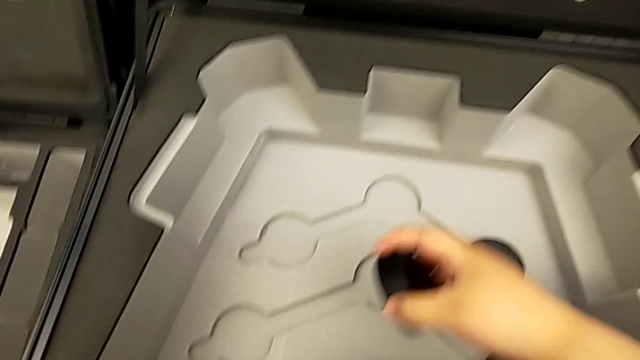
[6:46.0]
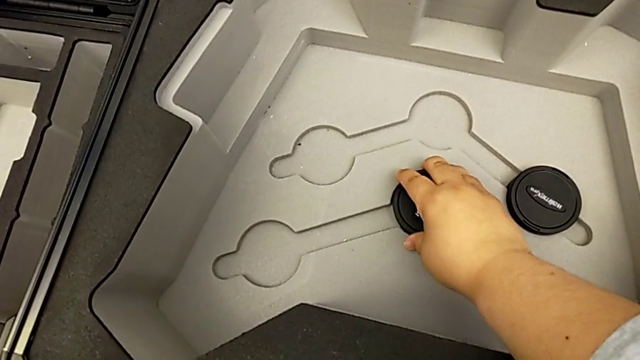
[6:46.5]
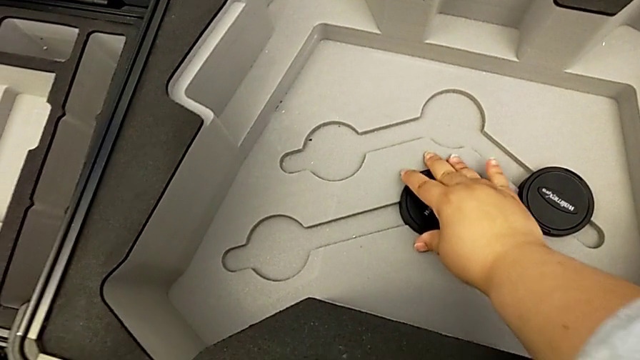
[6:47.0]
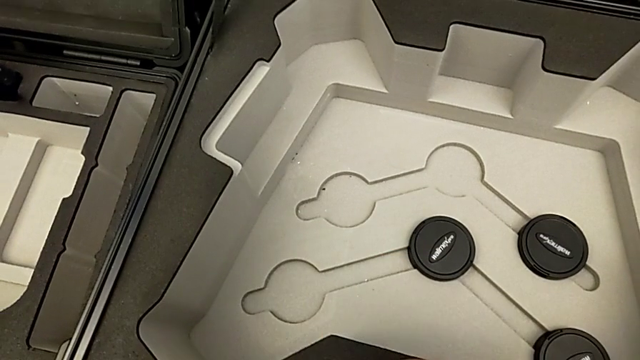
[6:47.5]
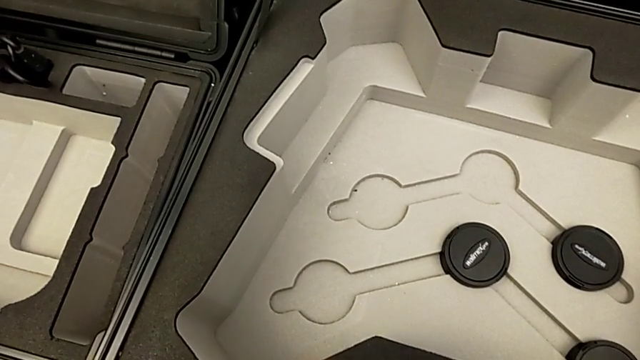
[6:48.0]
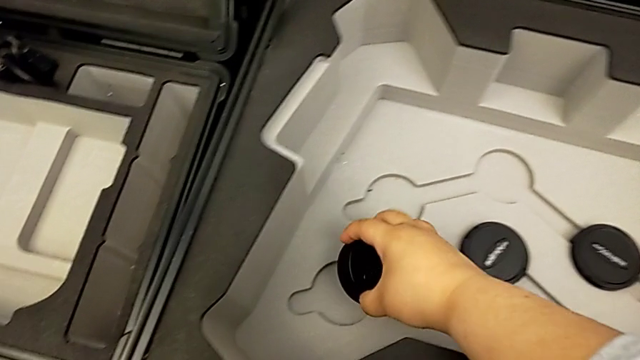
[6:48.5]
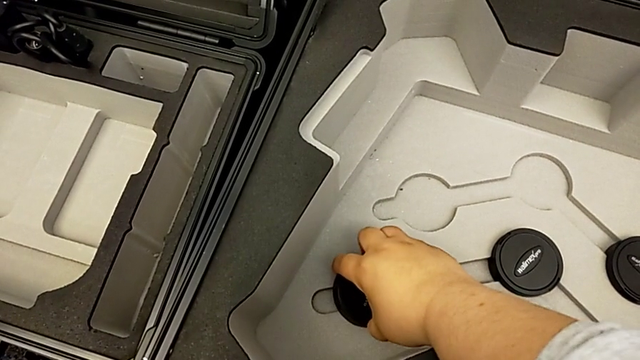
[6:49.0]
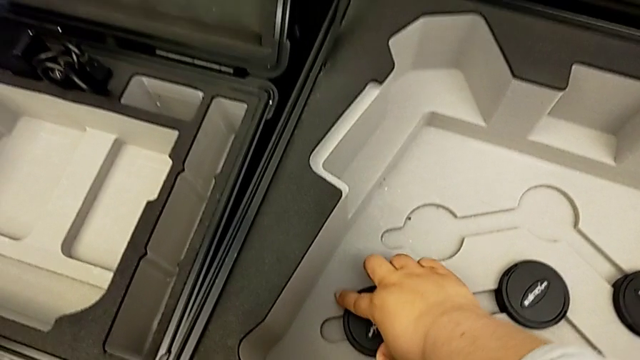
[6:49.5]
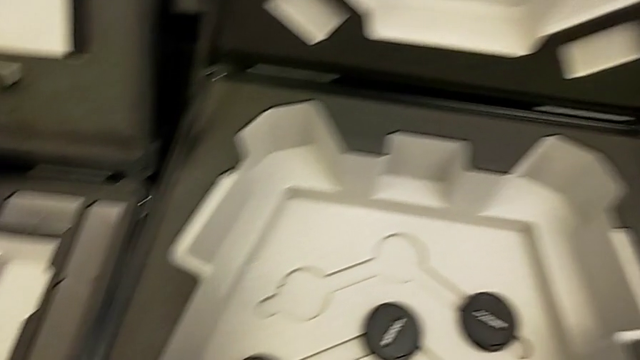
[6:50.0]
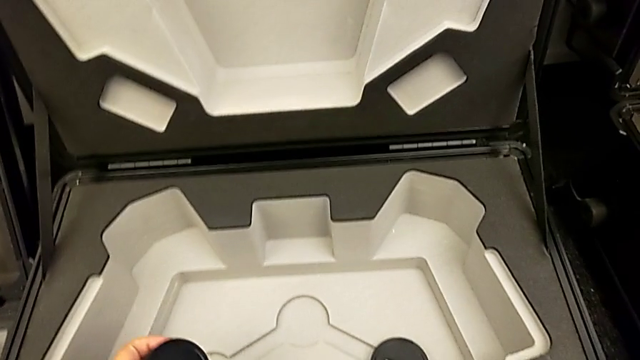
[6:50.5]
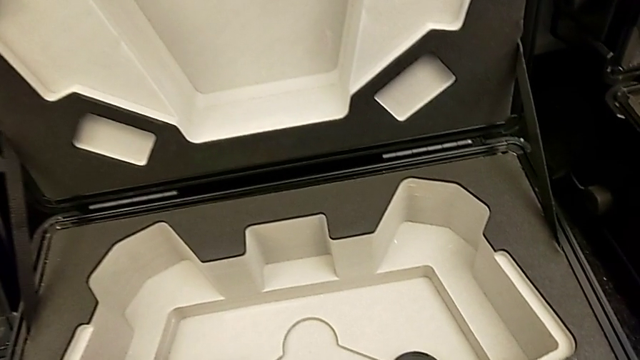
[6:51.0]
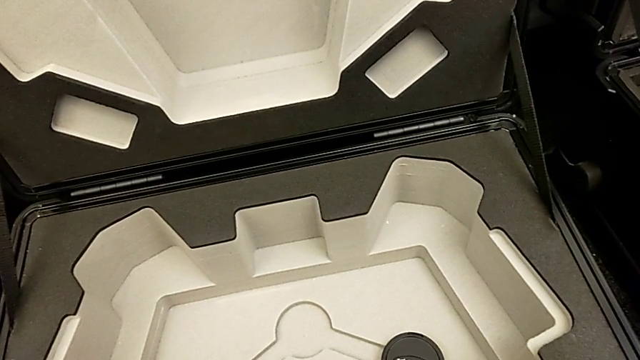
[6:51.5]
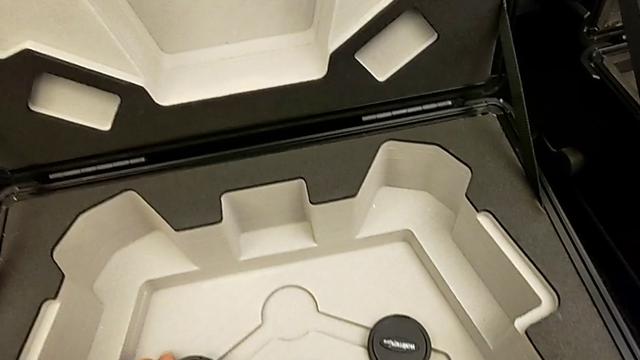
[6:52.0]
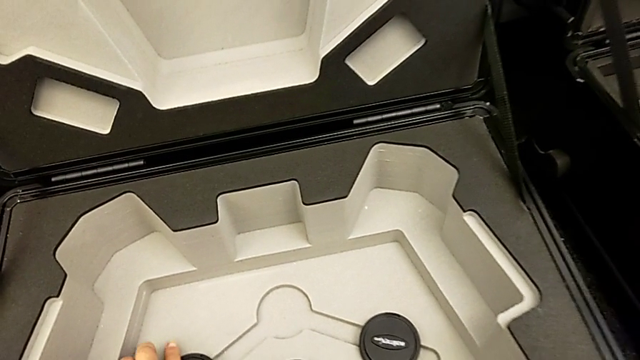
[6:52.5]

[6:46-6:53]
The camera wearer is placing the lens cover. They insert the third lens caps, insert the fourth lens caps and insert the fifth lens caps.

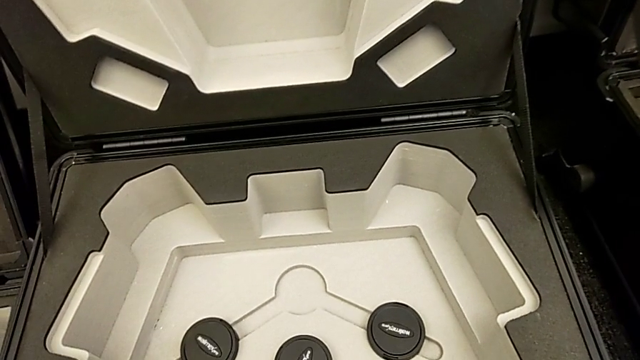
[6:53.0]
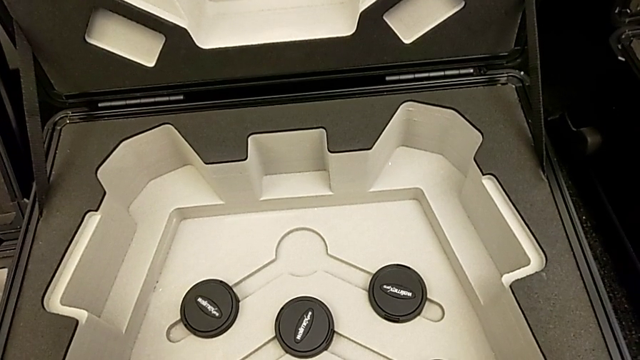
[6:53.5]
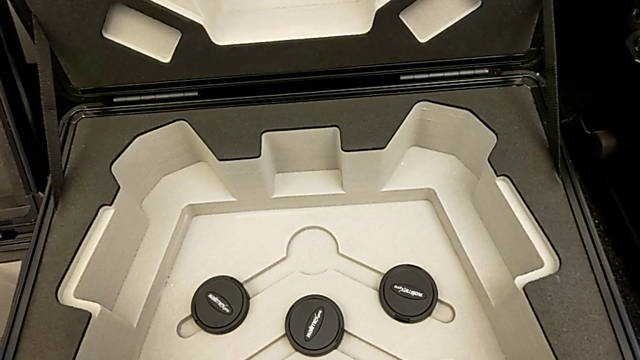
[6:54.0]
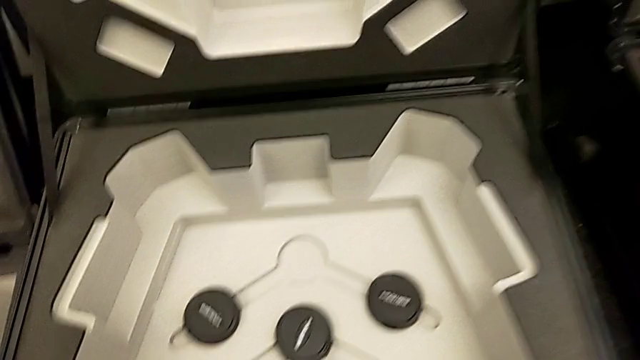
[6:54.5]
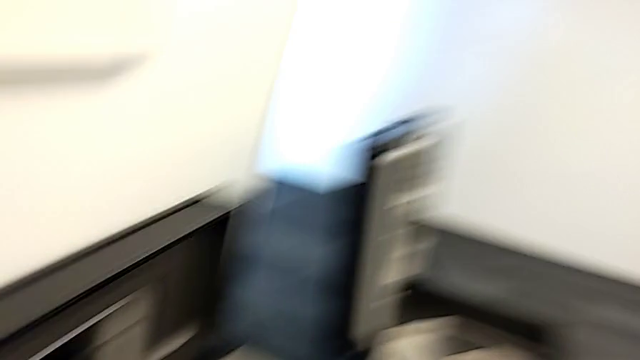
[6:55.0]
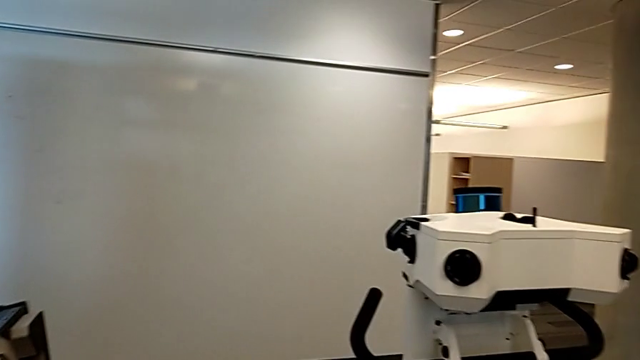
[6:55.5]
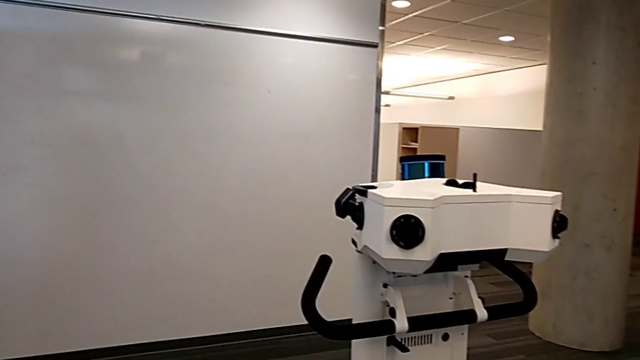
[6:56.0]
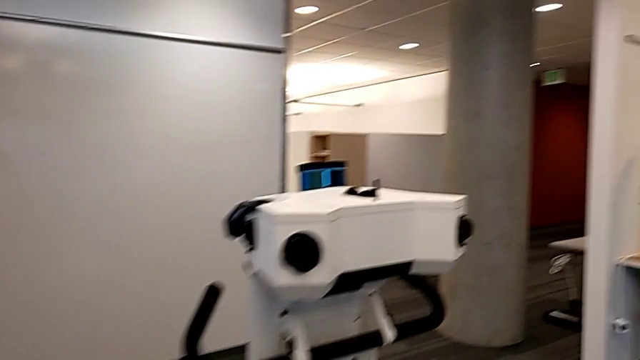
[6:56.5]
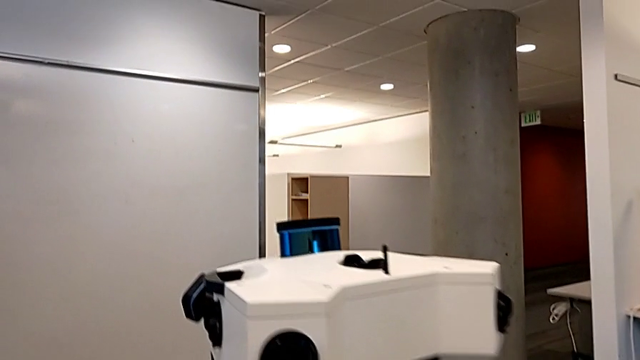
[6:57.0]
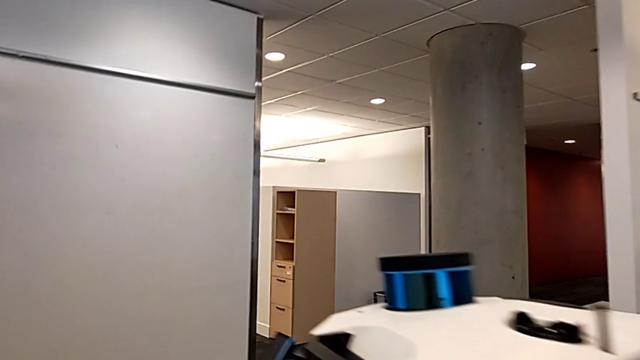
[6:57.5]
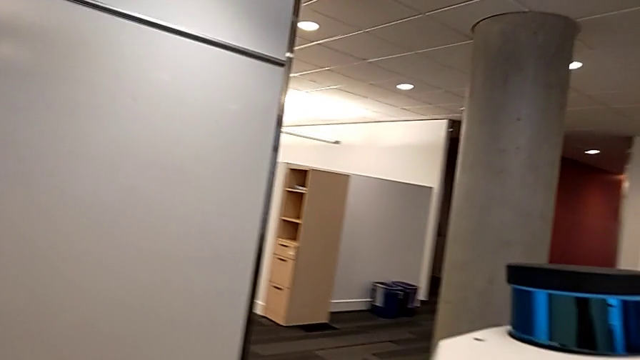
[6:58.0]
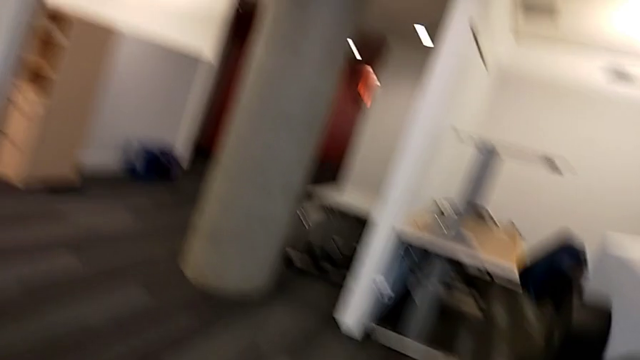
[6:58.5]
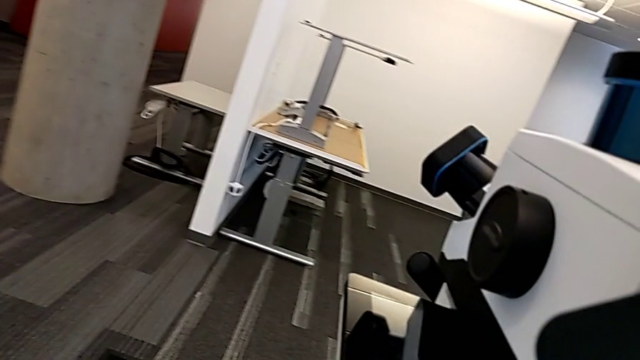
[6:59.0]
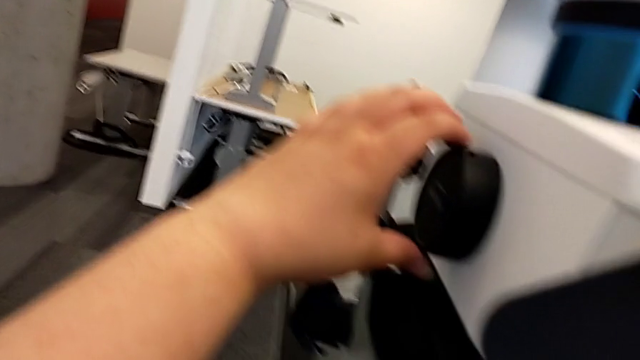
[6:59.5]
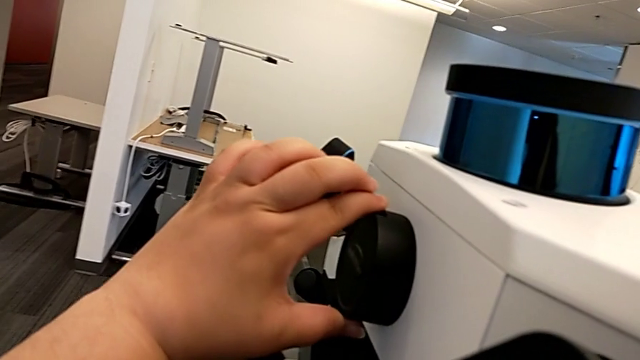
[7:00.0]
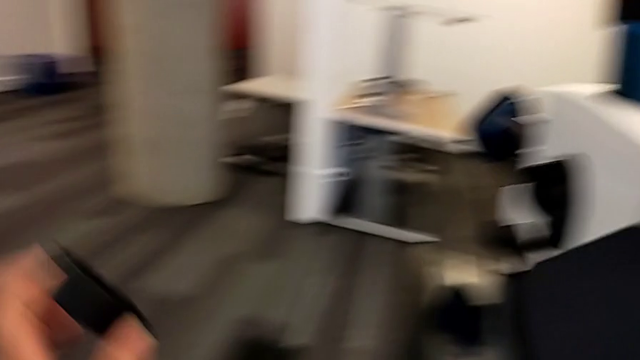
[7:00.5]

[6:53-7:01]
The camera wearer removes the final cover of the lens. They inspect the box and withdraw the lens caps.

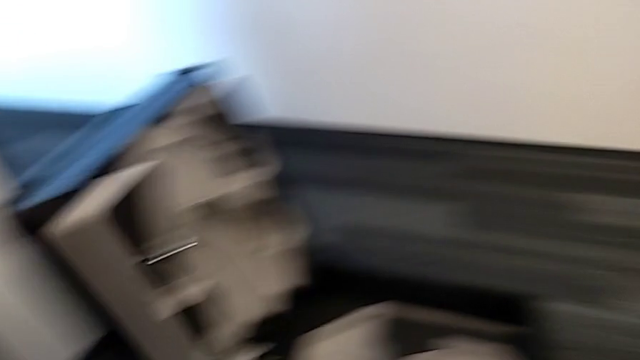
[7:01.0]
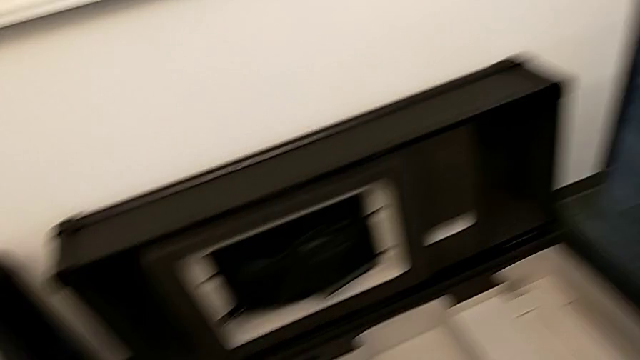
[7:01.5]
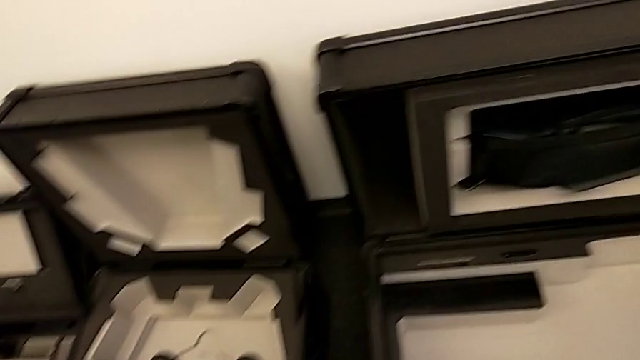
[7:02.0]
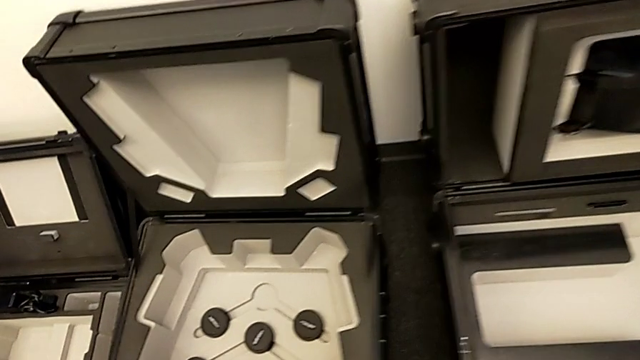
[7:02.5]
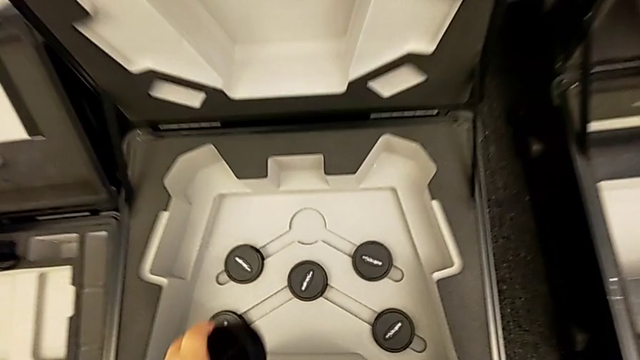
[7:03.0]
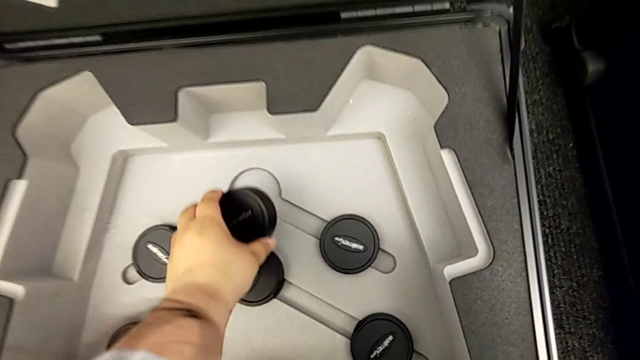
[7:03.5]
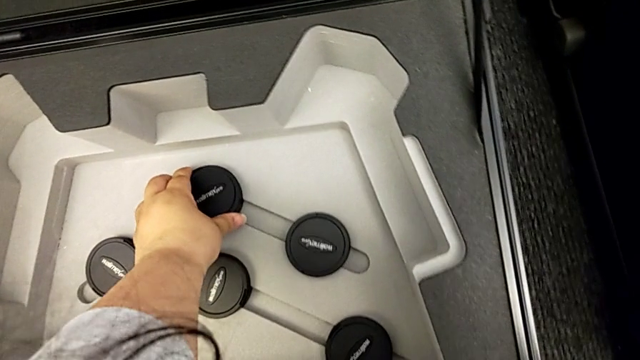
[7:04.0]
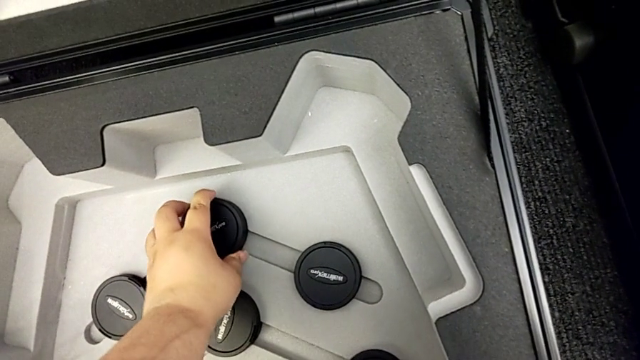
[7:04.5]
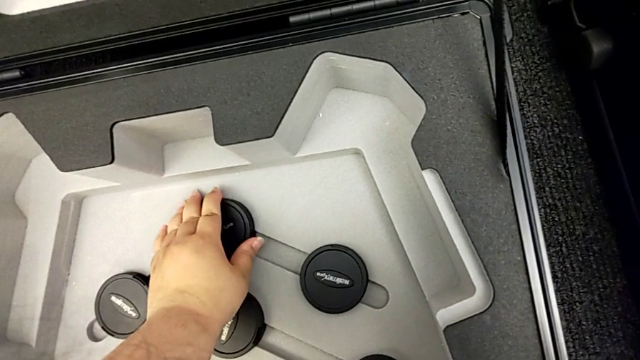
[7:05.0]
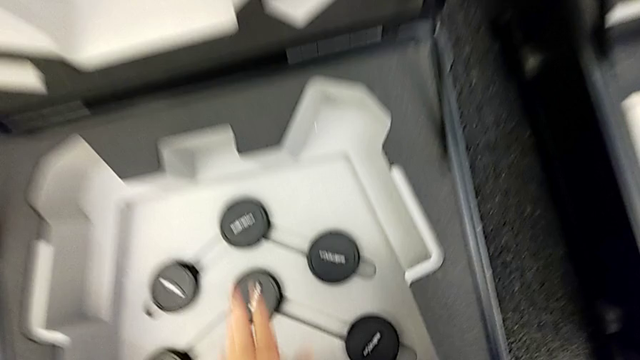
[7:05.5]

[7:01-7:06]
The camera wearer puts the final cover on the box. They insert the sixth lens caps.

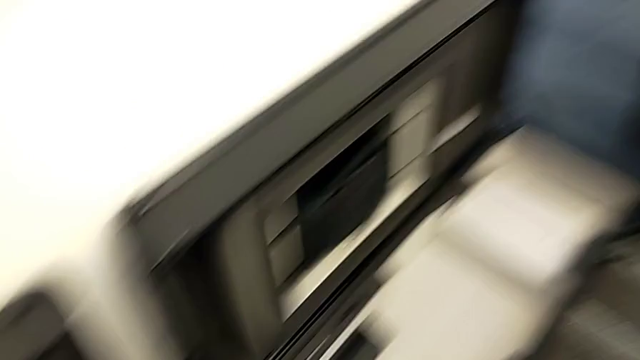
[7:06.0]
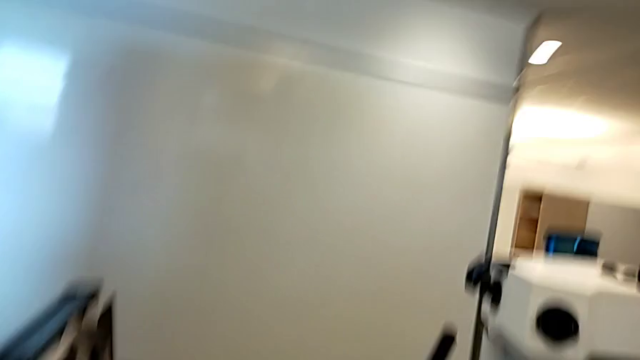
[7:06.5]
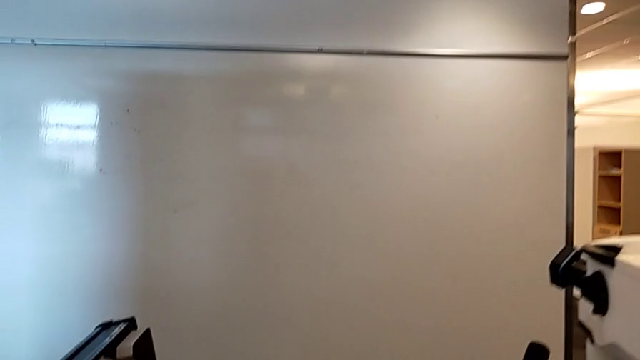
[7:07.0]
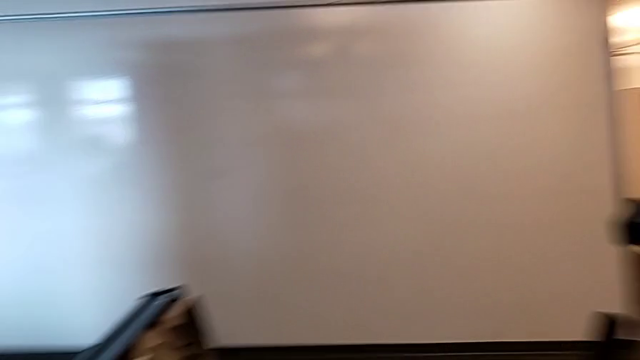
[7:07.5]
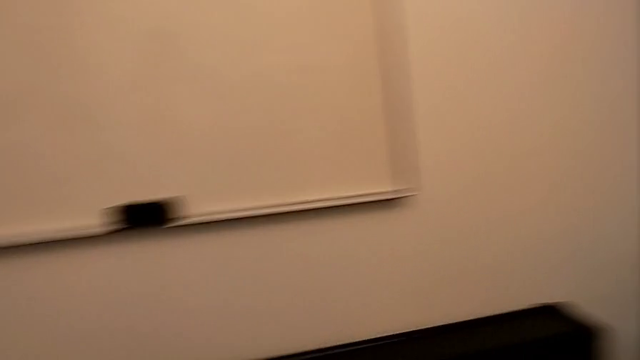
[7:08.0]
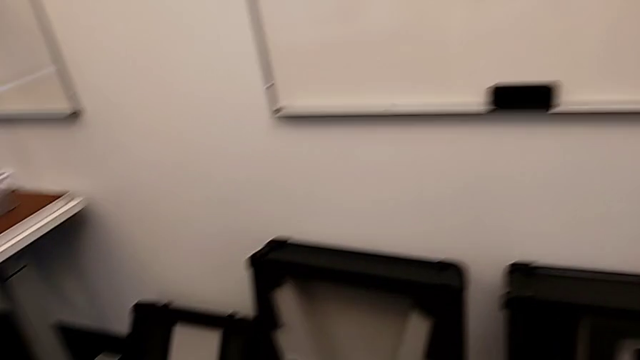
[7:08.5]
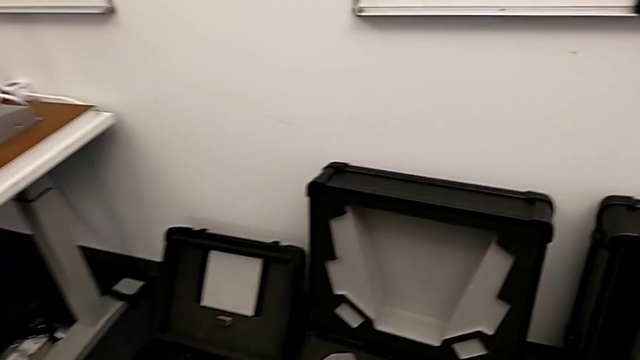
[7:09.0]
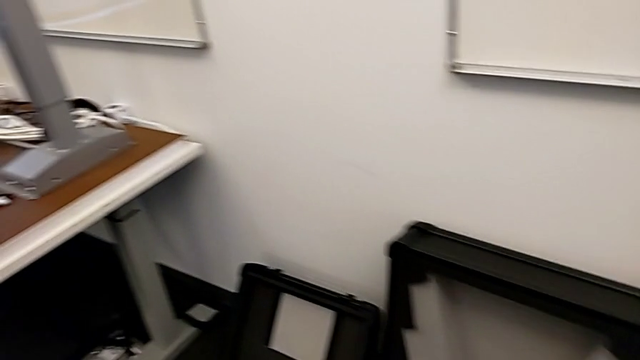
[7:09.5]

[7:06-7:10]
The camera wearer is cleaning the lens regularly.
